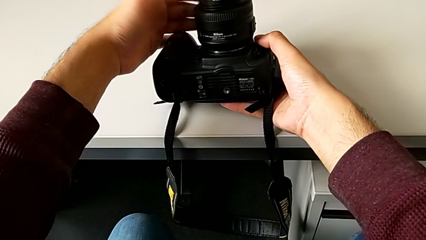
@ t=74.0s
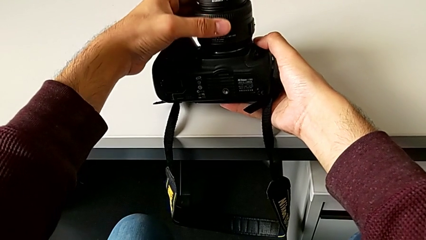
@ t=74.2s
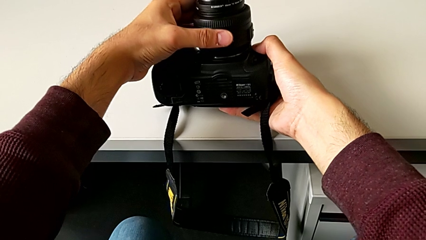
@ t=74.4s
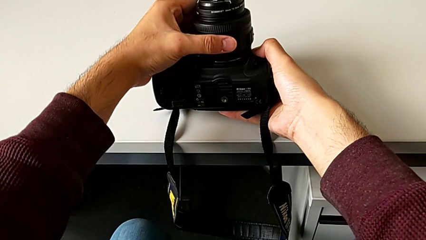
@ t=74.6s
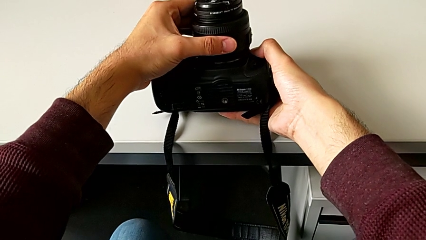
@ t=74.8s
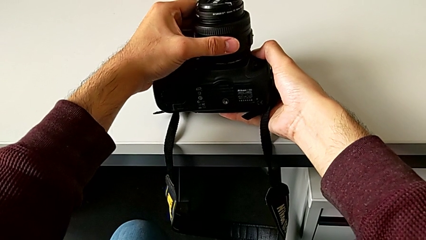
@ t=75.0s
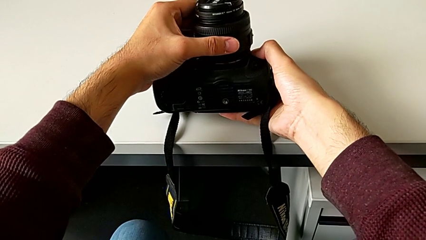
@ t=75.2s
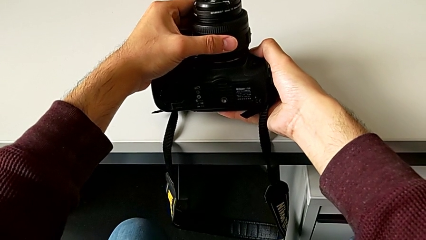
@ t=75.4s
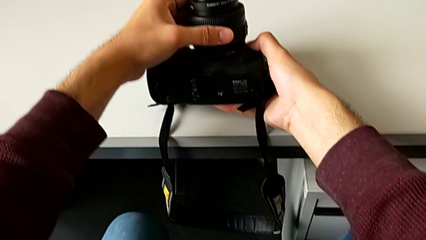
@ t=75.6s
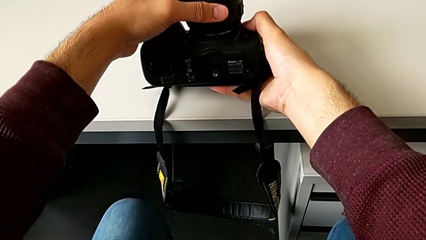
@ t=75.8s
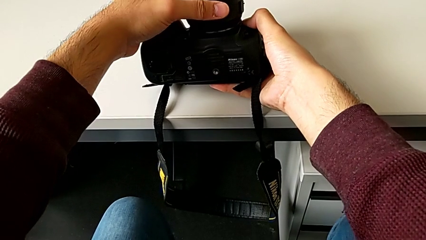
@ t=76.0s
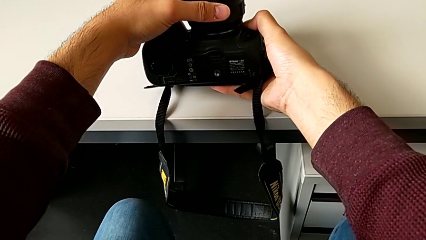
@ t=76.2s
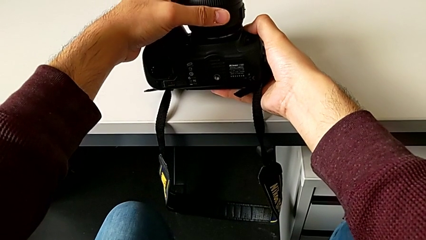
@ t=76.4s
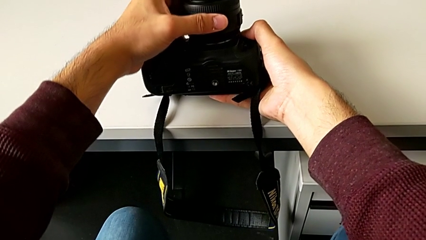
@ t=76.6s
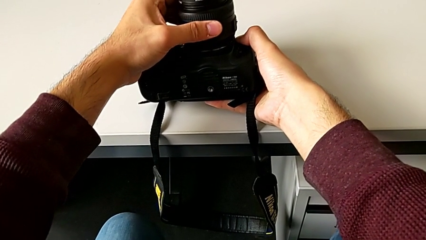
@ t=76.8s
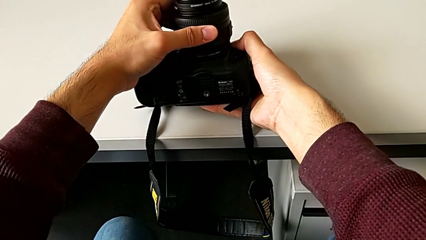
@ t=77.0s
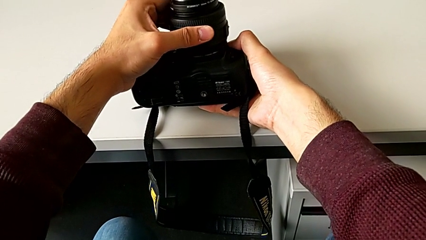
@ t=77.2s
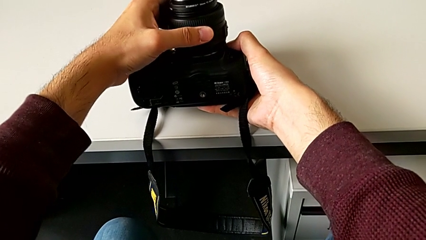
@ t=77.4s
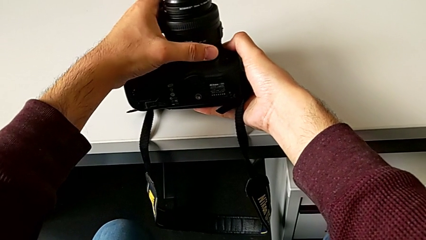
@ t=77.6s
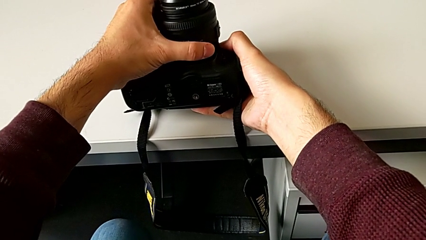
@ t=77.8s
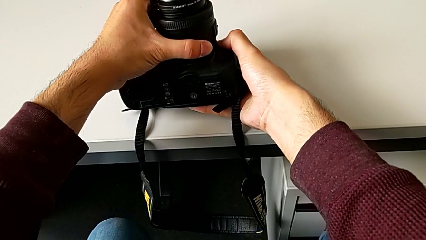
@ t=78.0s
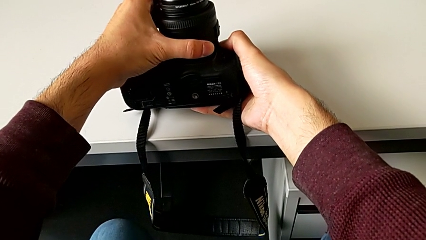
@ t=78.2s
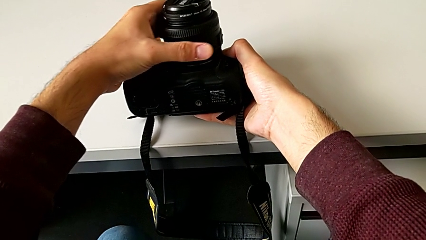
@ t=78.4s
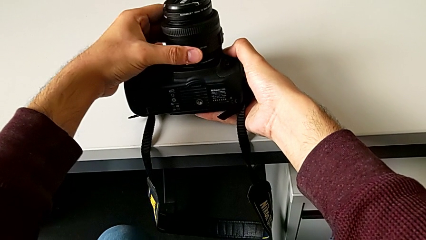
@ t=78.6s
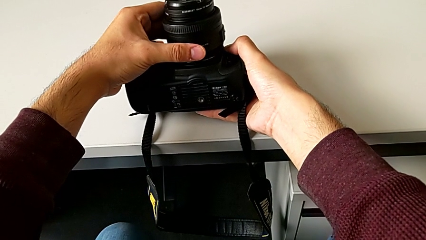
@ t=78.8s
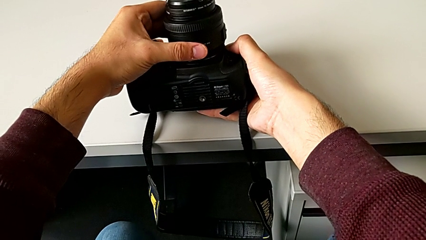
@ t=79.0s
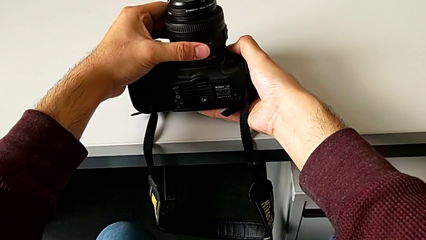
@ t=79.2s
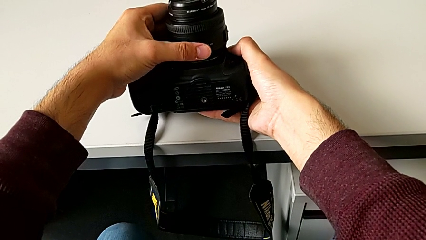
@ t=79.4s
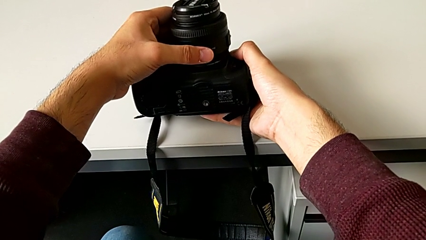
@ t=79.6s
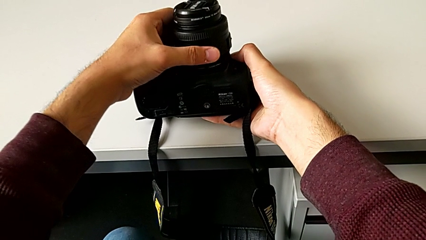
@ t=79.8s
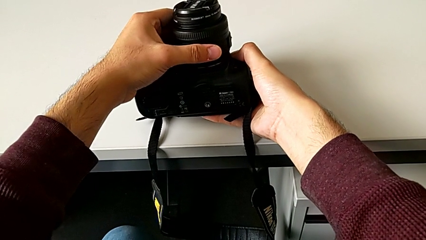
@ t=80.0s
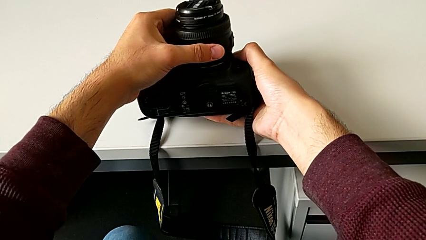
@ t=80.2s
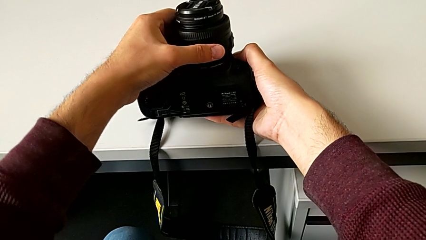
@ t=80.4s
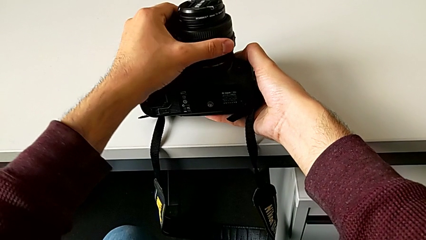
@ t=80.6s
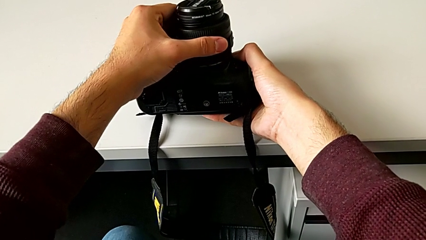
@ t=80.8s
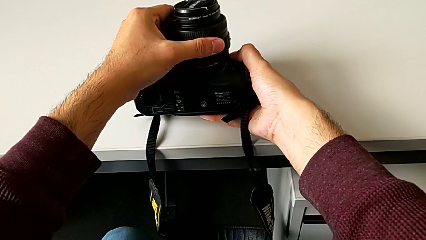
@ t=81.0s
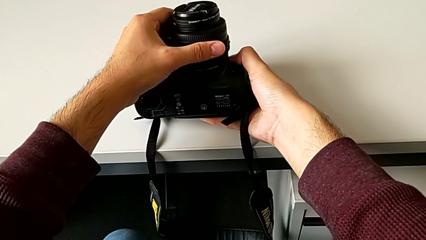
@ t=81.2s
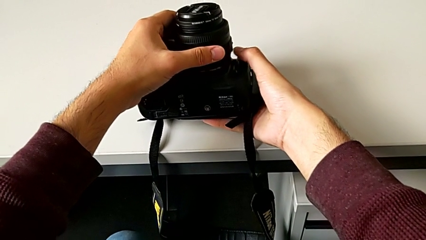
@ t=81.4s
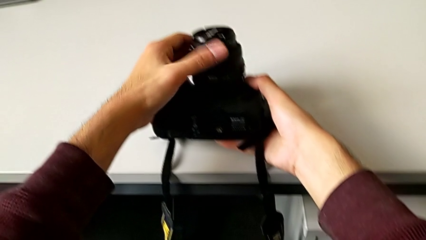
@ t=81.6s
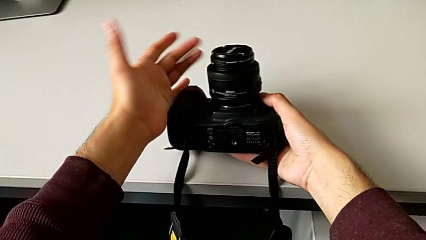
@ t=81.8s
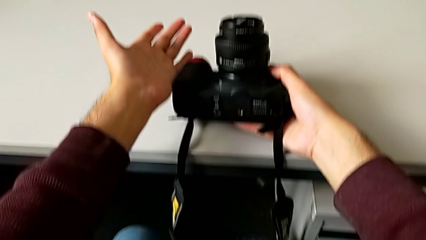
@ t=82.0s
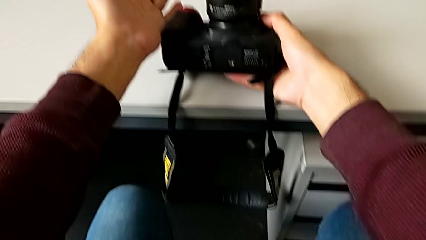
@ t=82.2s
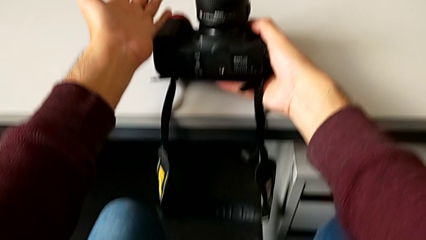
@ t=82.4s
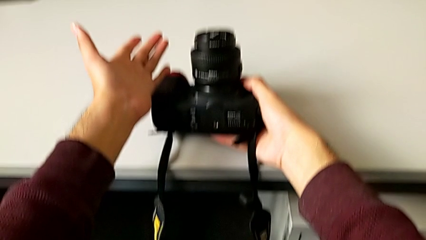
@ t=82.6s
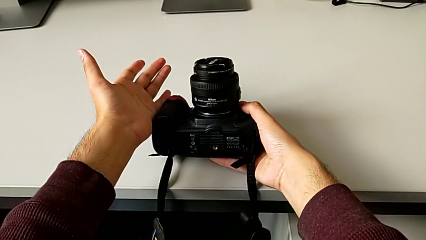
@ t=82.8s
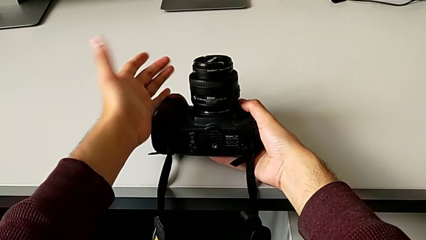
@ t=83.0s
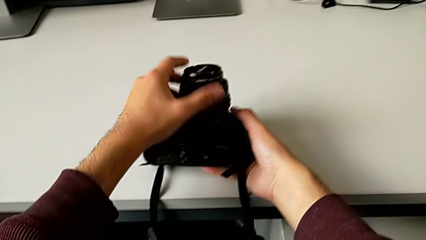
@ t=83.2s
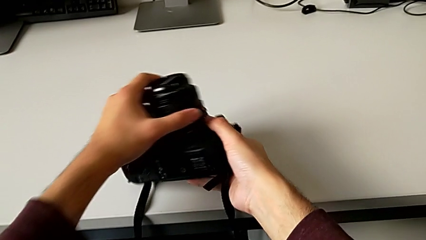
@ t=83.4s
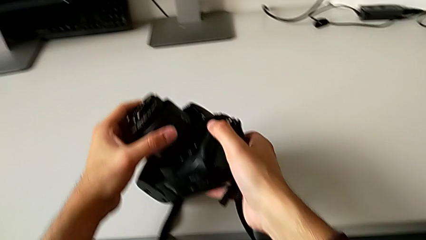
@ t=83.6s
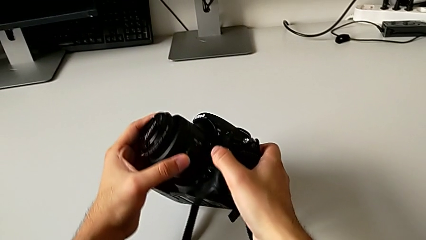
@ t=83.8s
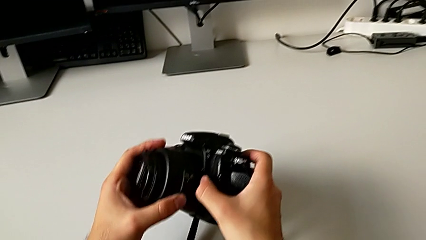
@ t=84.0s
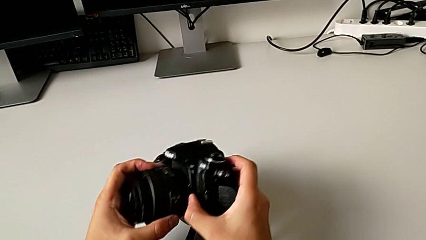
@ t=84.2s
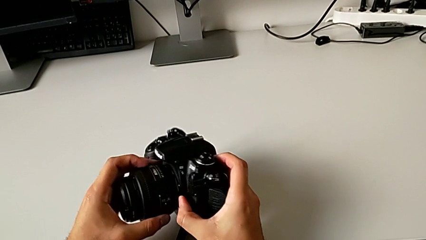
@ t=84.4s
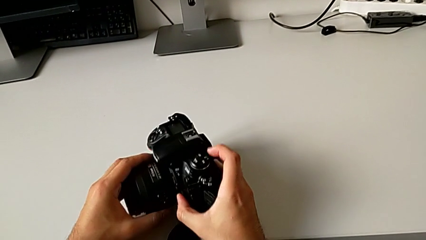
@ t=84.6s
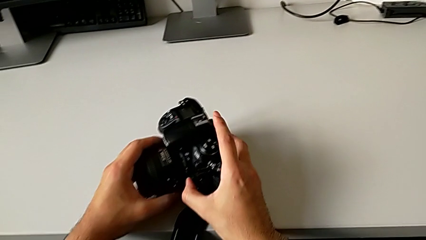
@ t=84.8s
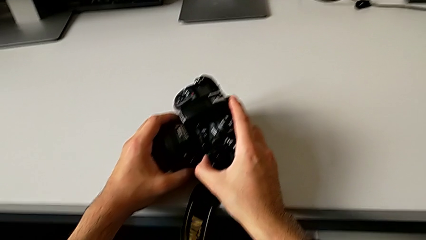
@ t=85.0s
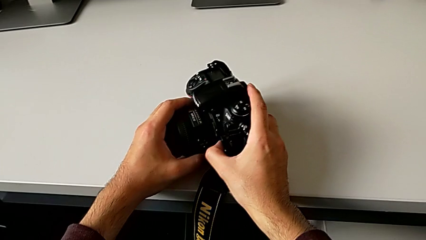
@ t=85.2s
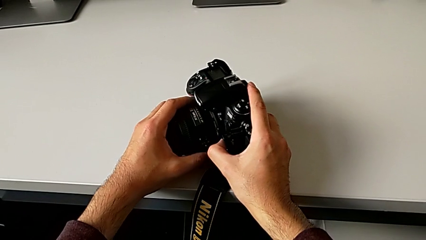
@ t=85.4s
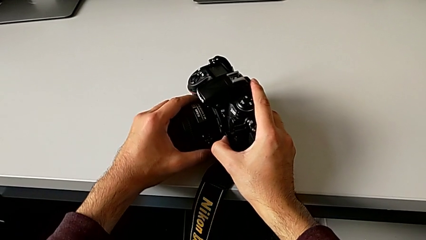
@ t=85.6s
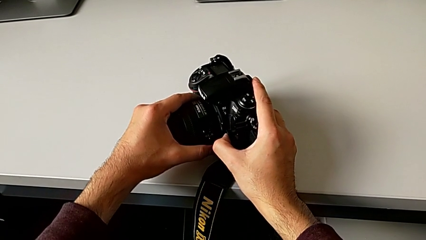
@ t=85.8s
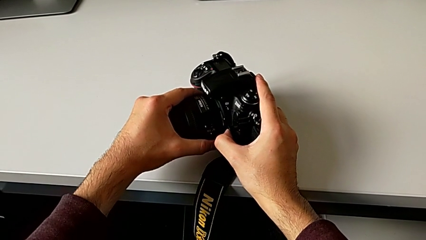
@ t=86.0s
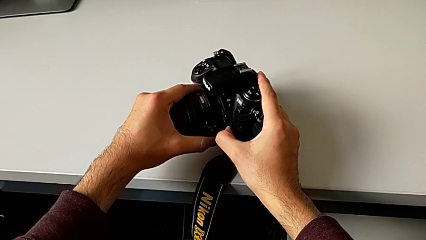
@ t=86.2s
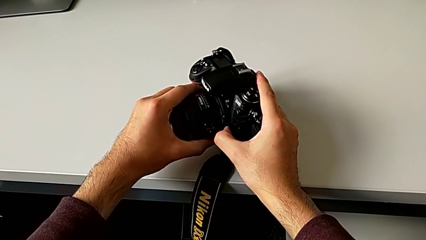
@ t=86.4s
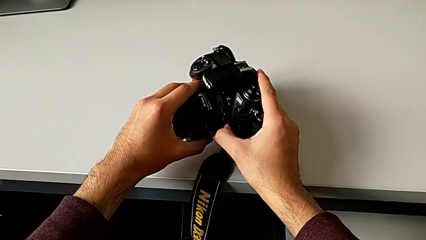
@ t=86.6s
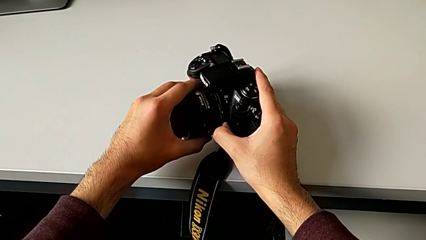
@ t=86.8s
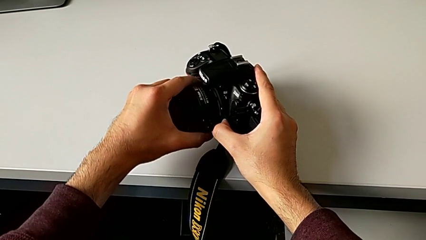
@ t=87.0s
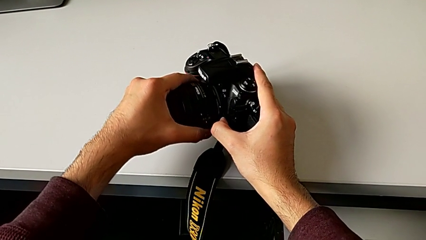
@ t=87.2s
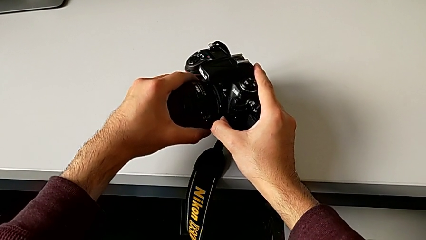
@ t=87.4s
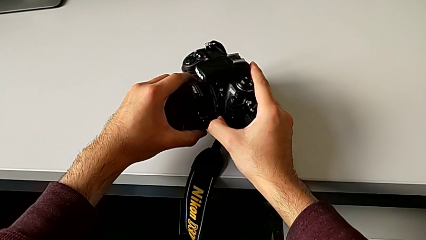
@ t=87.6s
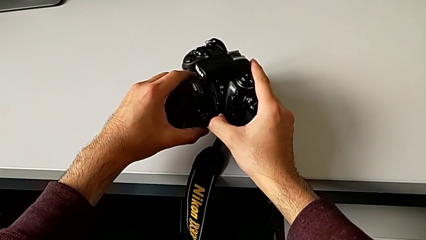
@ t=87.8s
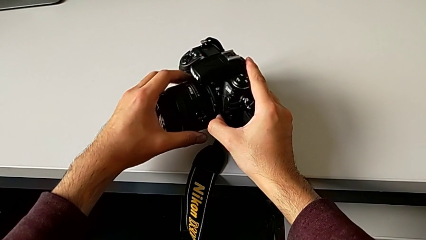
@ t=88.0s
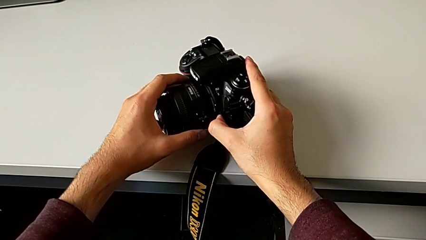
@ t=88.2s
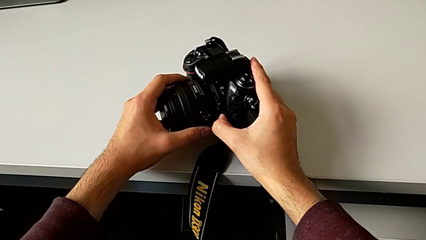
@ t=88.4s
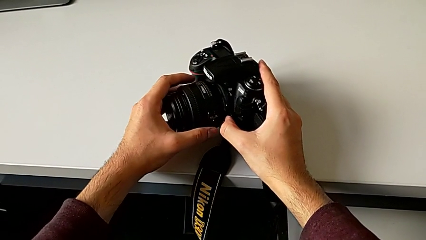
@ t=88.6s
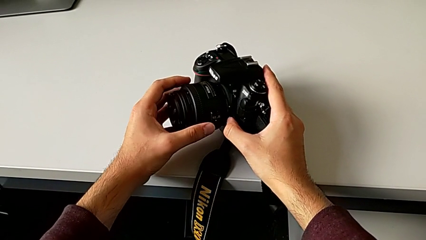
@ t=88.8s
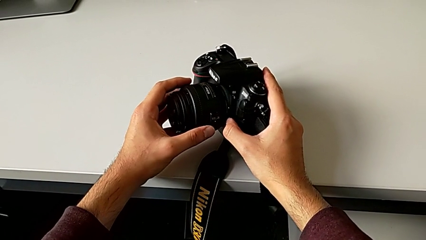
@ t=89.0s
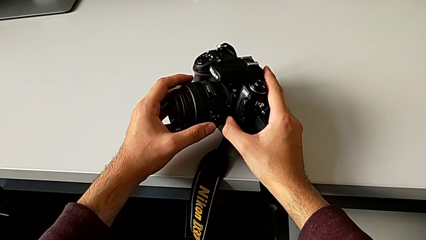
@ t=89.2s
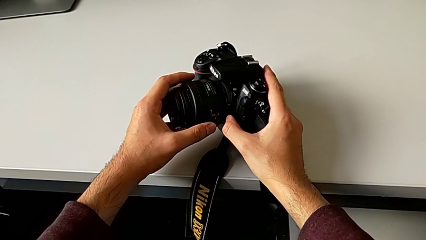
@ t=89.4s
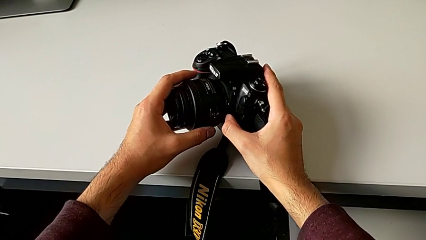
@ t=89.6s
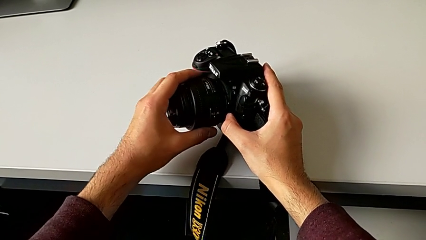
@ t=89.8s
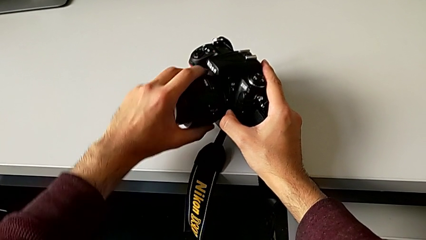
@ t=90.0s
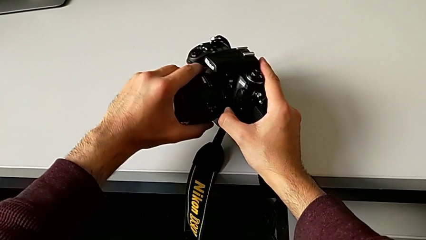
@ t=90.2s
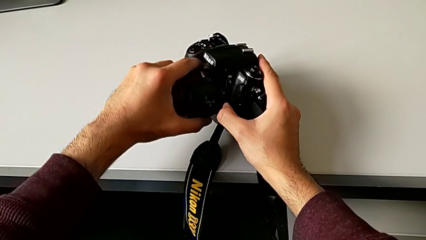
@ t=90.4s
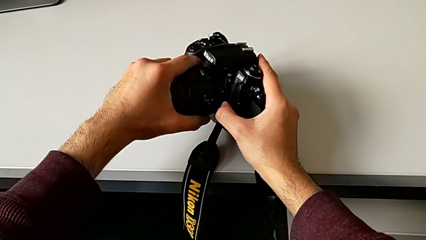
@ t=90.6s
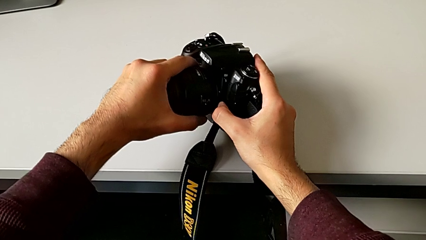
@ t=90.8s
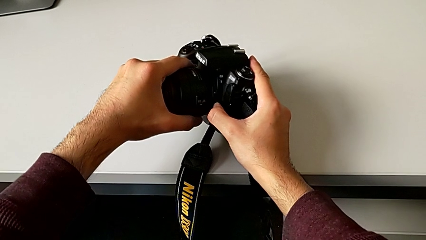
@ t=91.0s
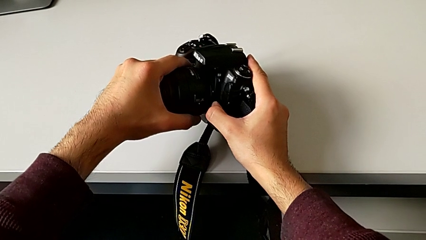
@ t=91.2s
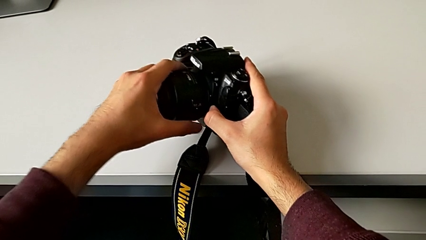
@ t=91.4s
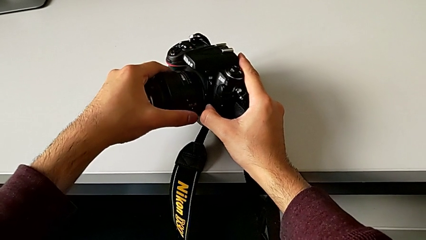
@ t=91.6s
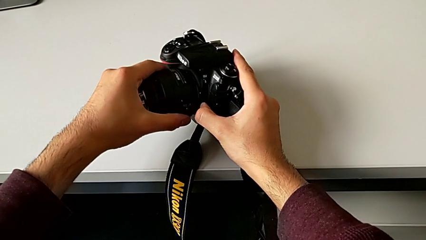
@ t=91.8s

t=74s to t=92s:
The camera wearer is detaching the lens. They grab the lens, inspect the DSLR, rotate the lens and begin to withdraw it.
